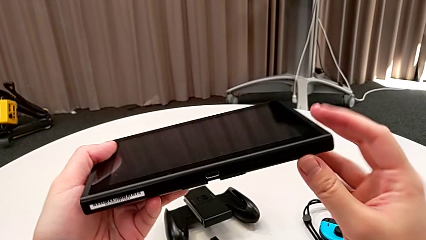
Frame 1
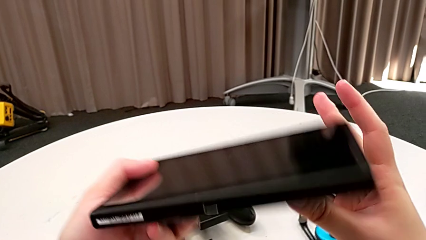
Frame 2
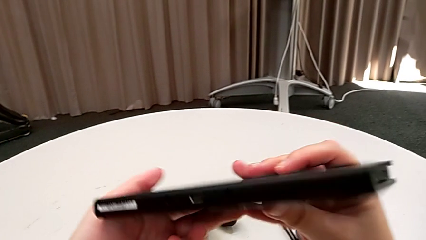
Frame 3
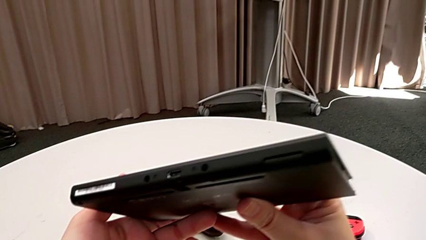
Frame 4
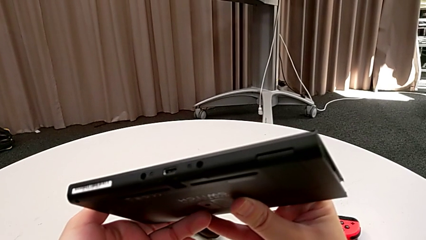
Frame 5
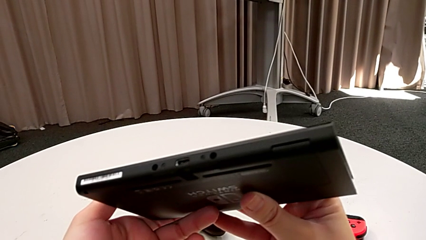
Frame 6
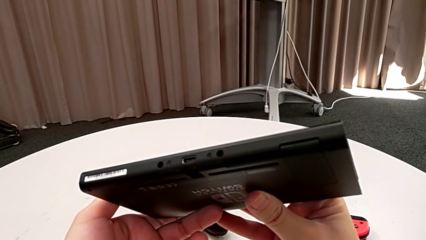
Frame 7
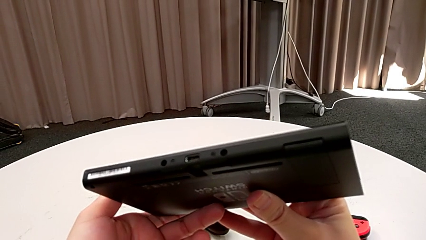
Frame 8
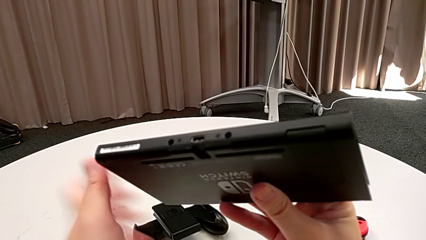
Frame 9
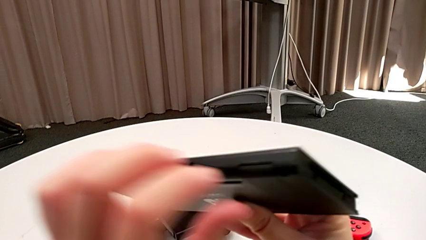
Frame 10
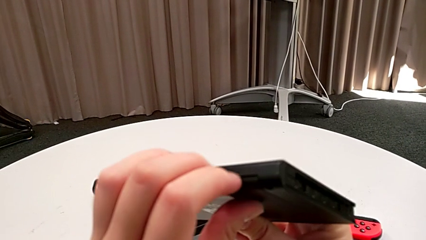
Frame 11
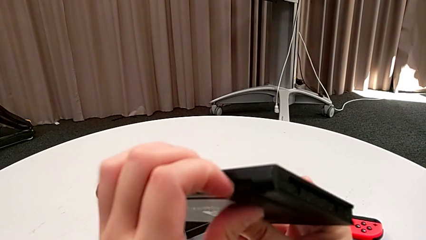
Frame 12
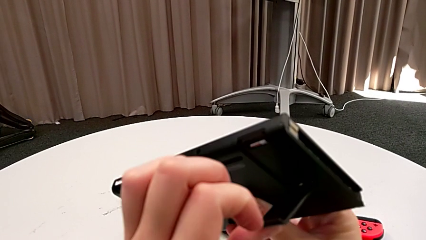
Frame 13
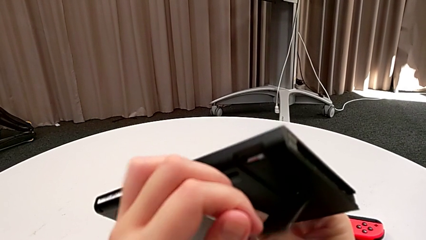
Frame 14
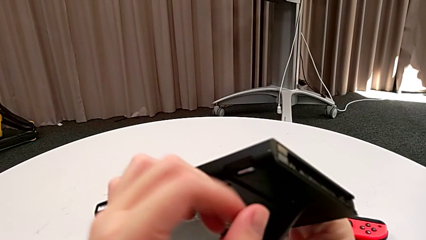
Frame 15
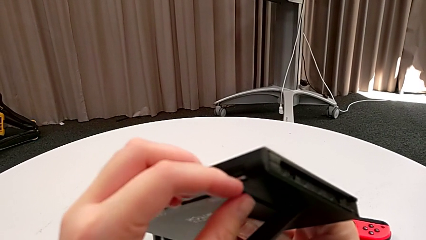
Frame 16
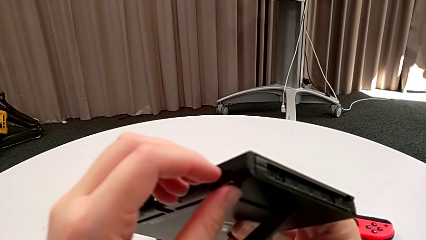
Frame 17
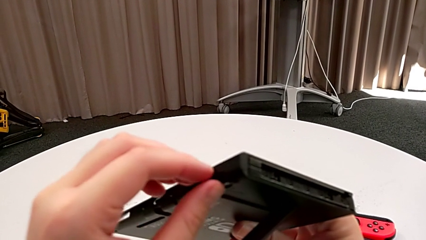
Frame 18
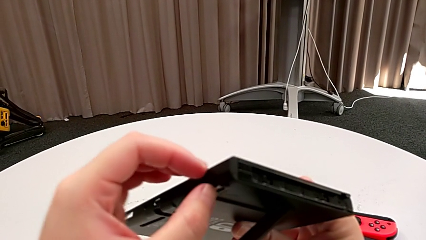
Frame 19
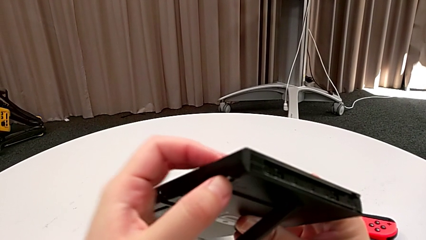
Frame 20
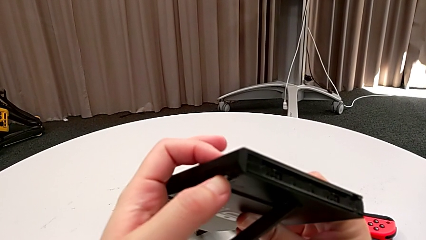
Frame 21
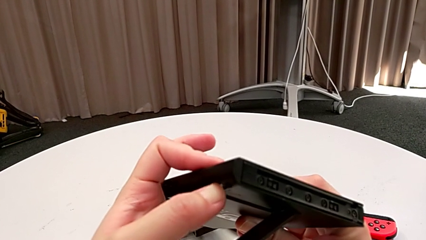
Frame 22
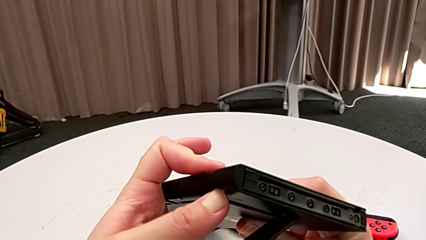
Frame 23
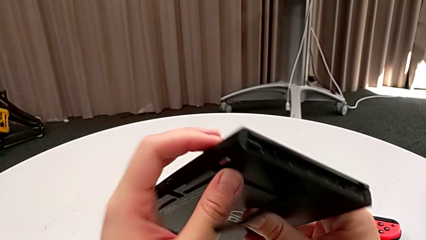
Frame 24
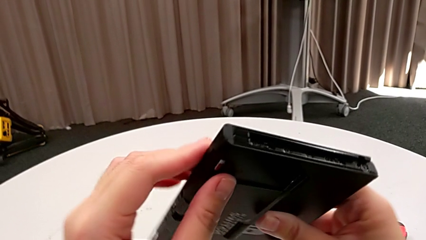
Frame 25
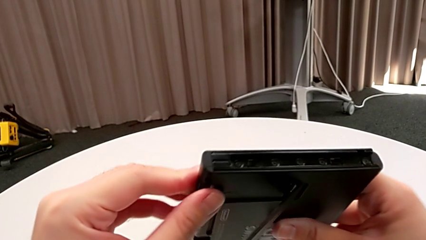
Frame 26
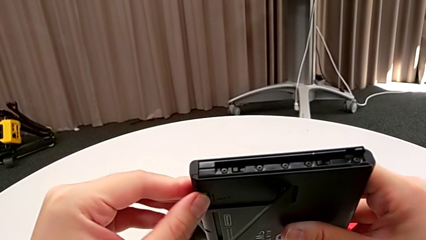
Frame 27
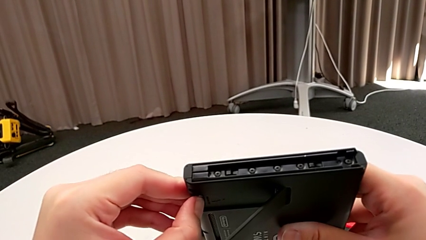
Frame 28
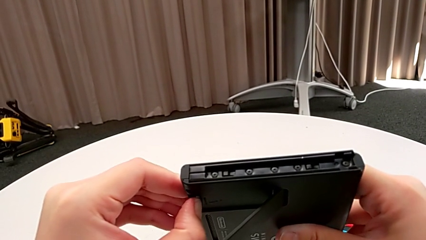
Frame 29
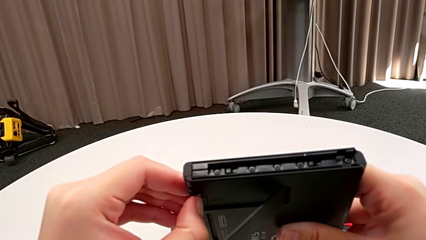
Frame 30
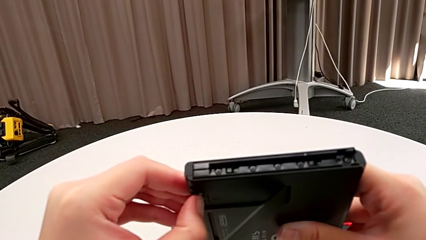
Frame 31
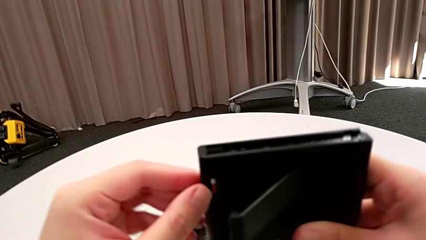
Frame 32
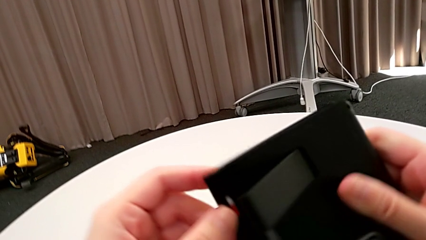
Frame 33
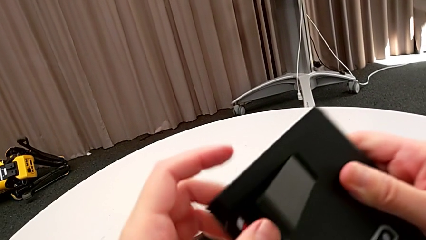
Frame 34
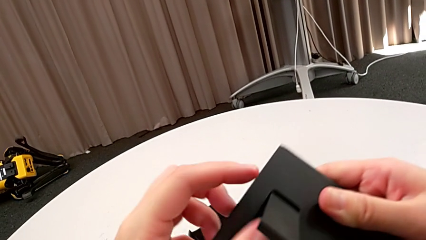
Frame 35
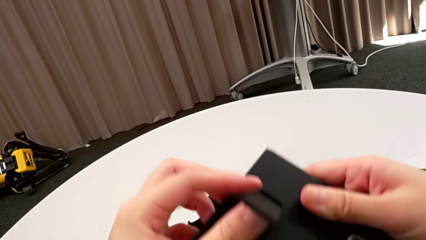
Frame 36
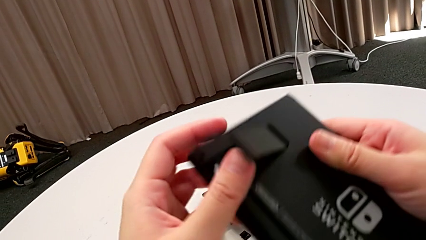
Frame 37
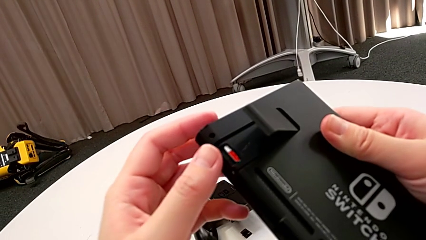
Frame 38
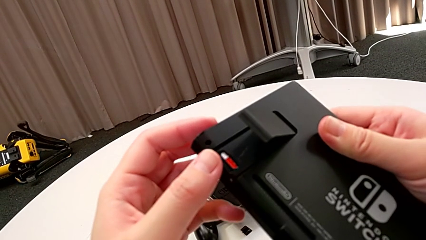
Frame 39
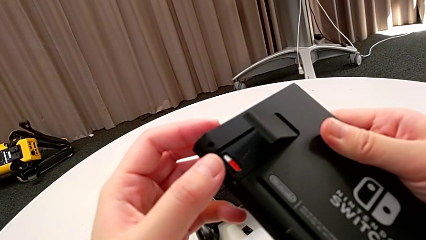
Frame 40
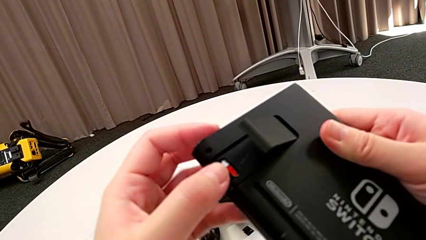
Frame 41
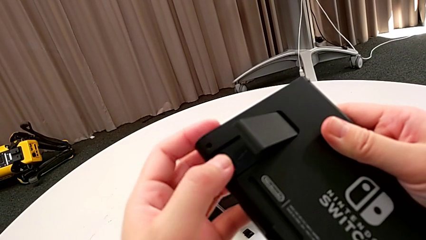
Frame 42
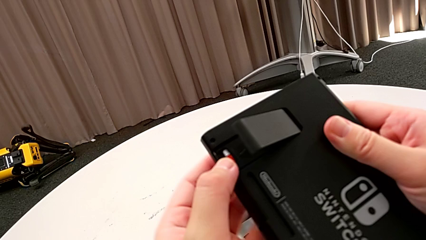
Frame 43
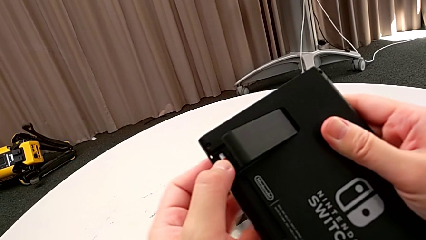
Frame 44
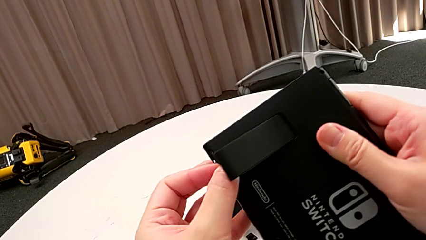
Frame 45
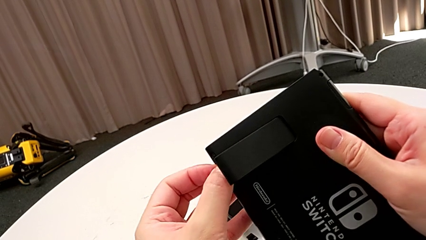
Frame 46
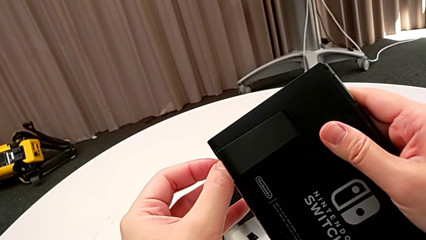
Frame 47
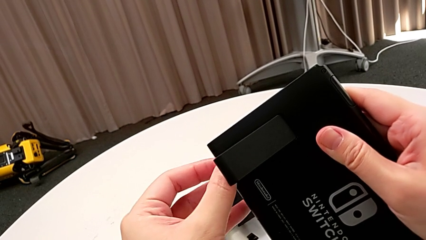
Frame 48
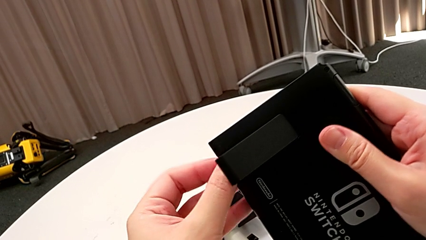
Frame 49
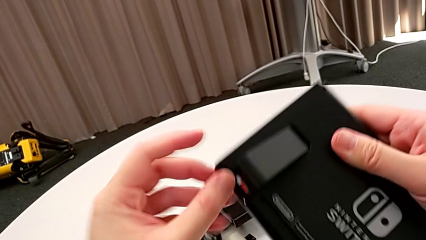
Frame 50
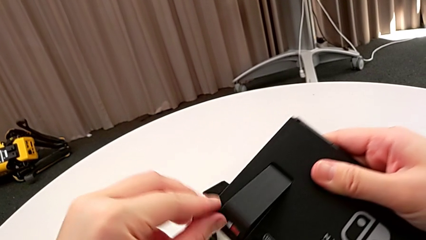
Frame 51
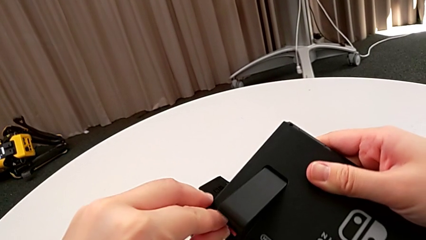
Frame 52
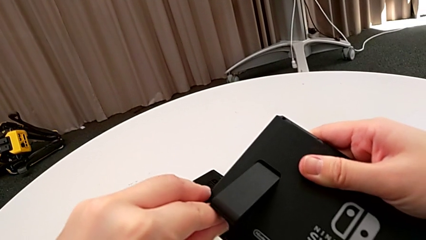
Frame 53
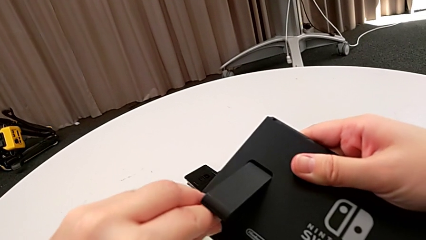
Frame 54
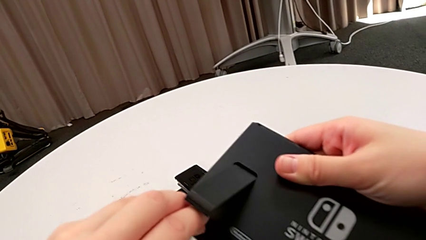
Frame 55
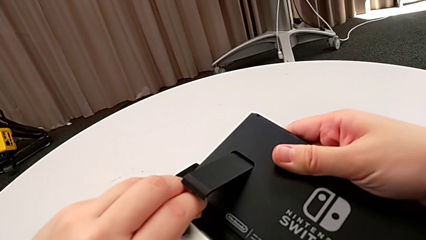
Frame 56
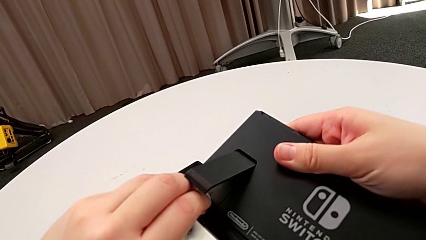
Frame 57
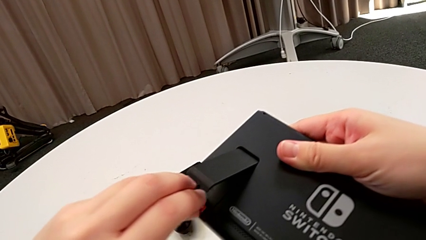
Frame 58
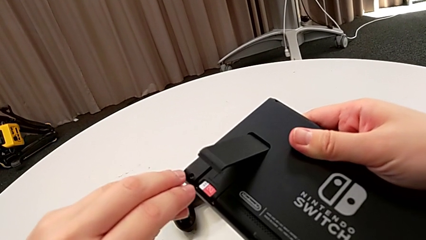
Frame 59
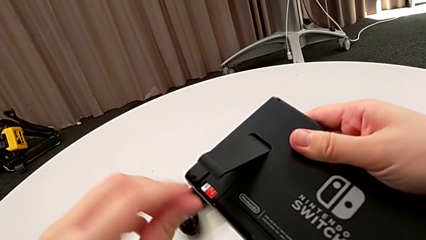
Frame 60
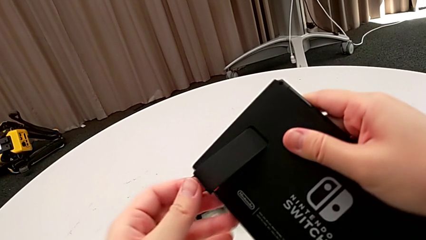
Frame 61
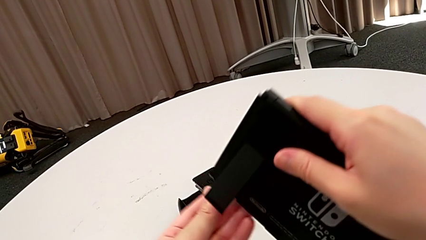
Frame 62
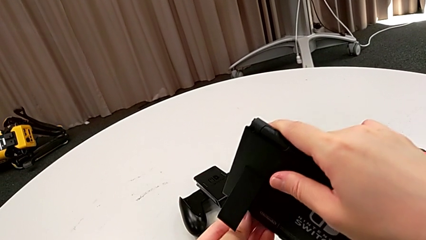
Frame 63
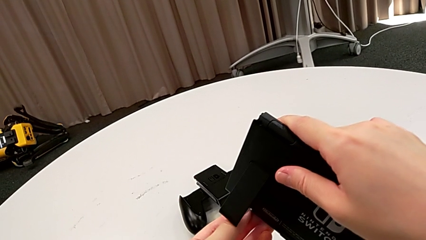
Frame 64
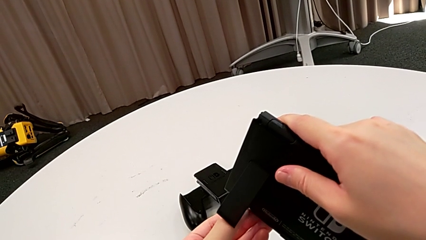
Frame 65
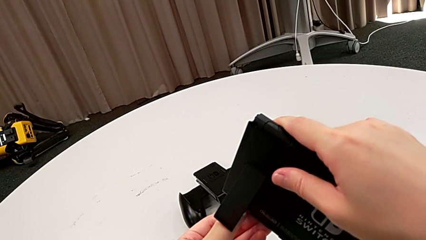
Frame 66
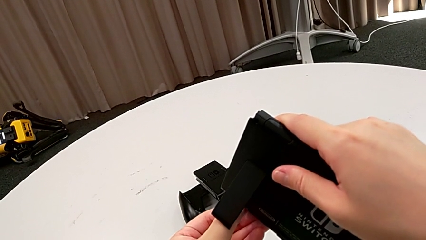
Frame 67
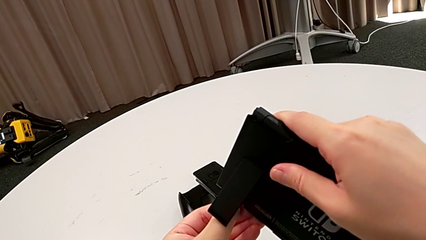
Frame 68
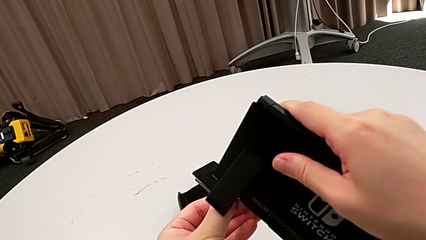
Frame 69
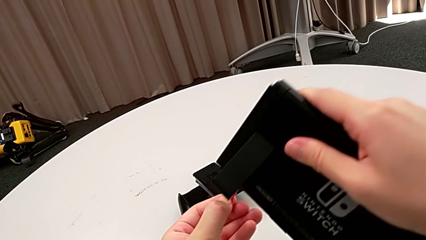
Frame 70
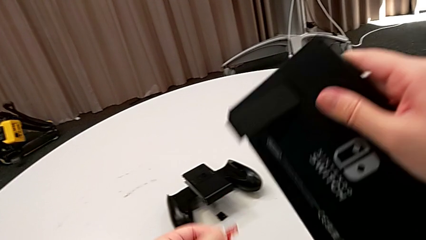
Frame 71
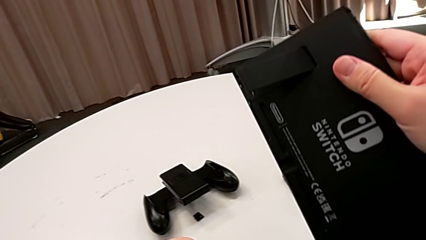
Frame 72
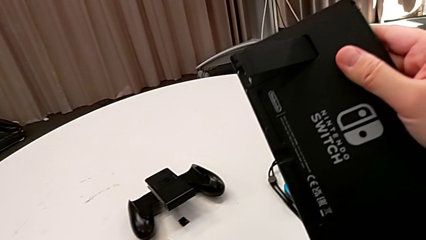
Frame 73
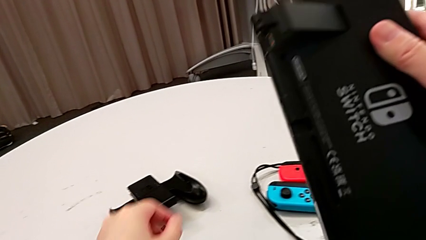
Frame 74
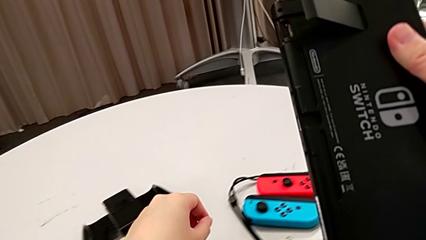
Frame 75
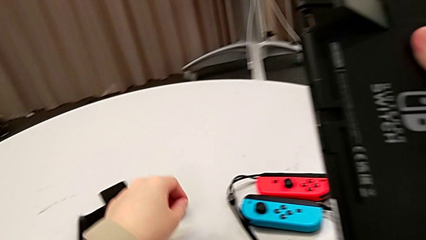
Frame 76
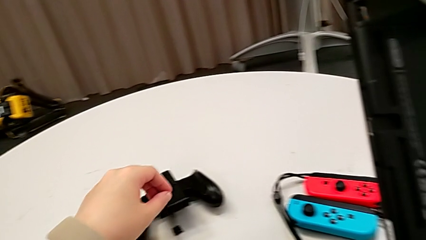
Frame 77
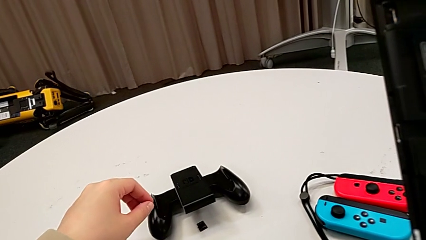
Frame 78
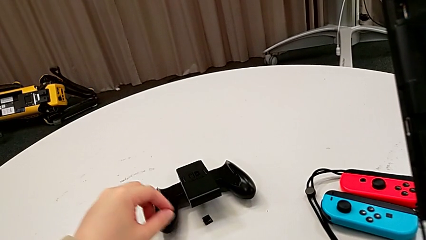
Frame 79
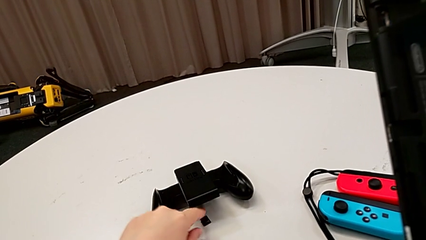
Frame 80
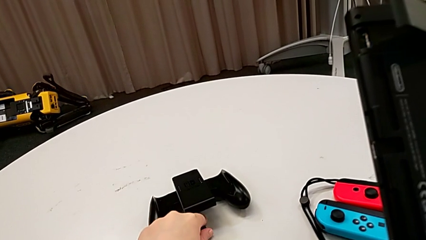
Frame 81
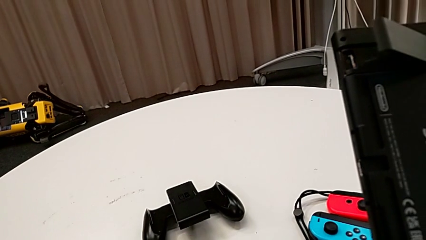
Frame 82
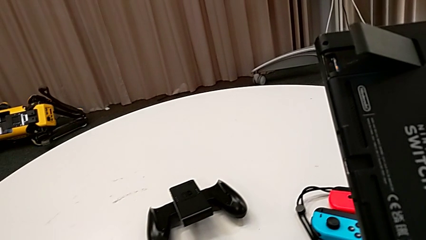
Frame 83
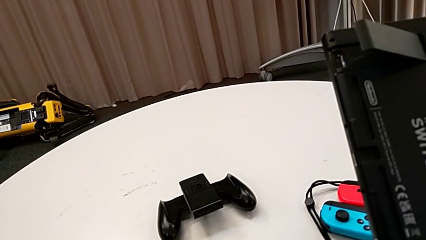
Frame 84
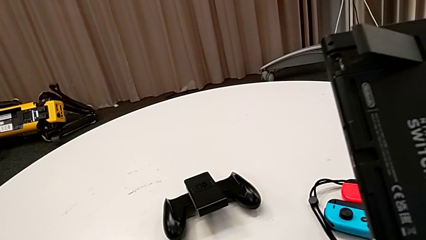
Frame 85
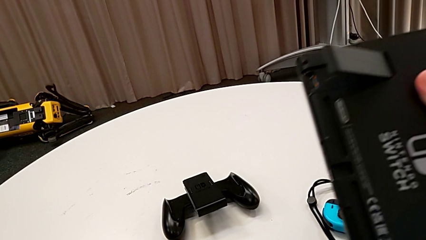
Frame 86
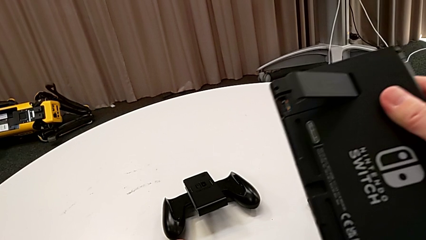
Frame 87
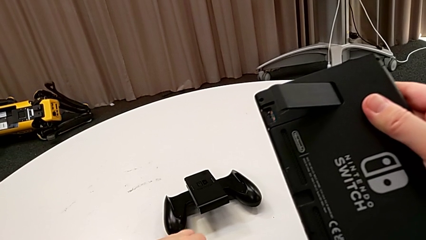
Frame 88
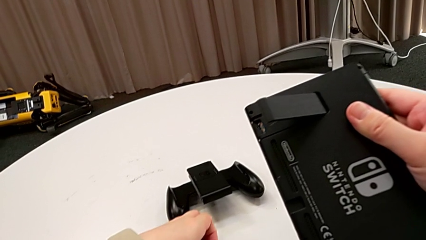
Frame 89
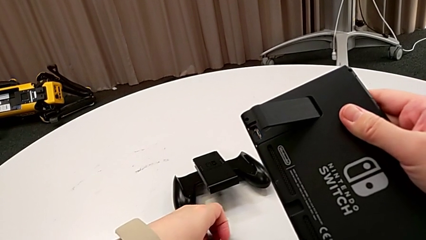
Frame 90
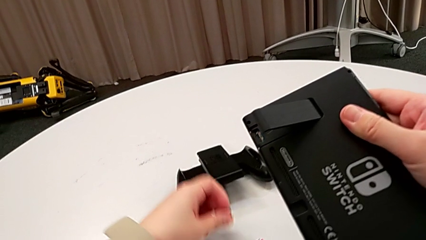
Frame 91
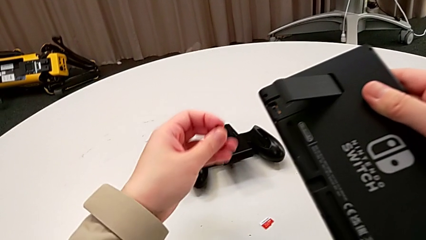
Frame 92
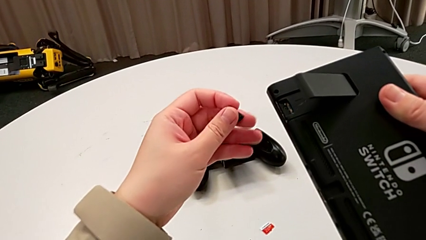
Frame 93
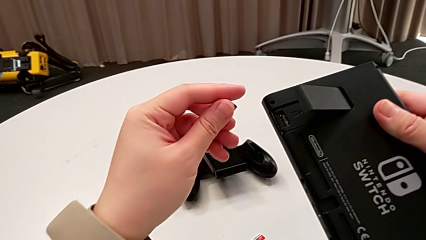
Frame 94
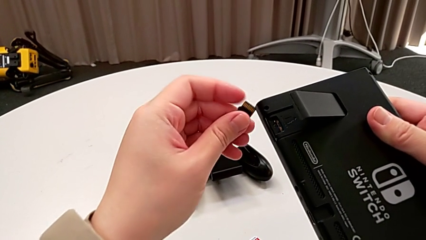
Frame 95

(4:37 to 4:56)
The camera wearer is exchanging an SD card. They open the kickstand, touch the SD card, pull it, withdraw it and grab the new SD card.
